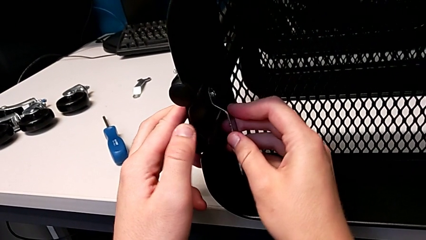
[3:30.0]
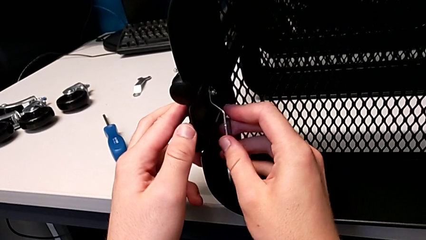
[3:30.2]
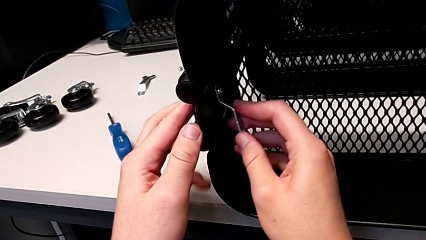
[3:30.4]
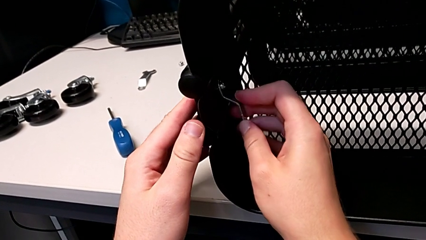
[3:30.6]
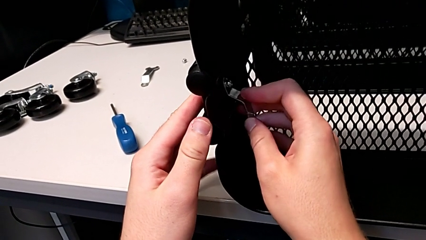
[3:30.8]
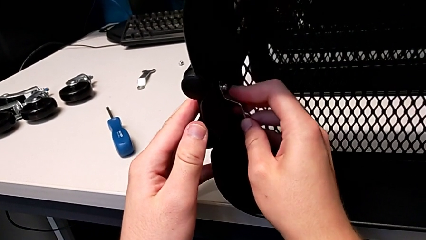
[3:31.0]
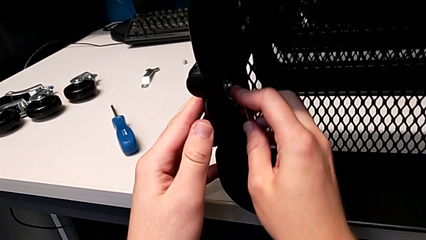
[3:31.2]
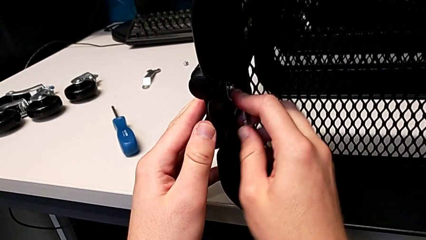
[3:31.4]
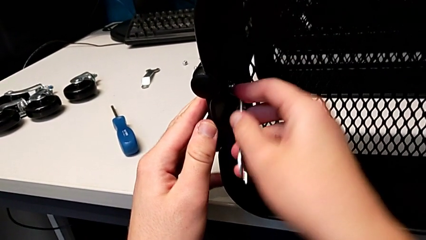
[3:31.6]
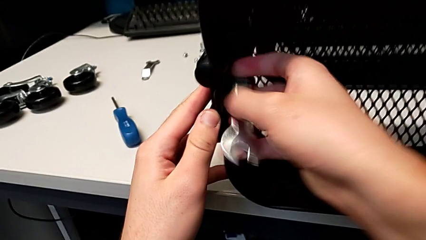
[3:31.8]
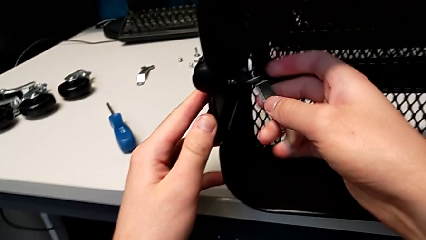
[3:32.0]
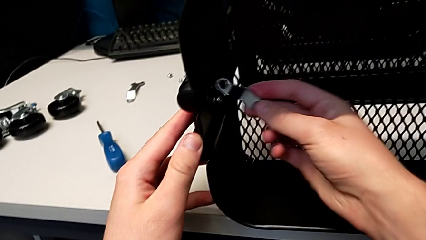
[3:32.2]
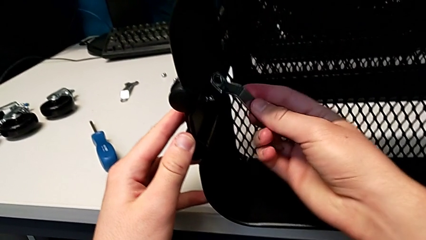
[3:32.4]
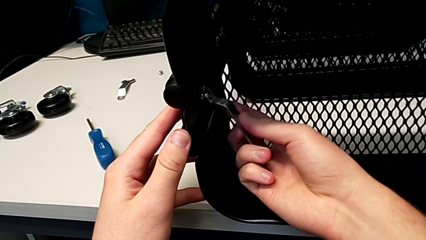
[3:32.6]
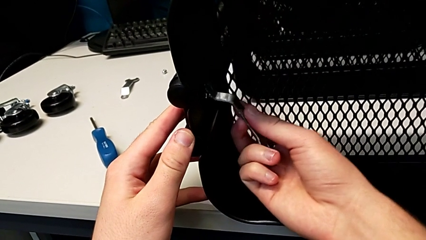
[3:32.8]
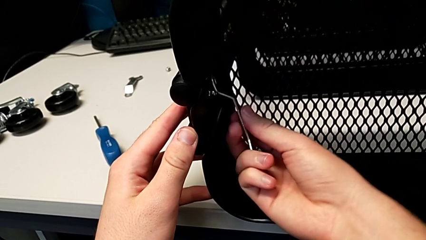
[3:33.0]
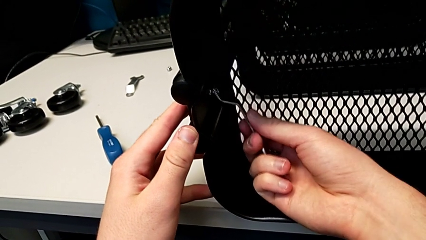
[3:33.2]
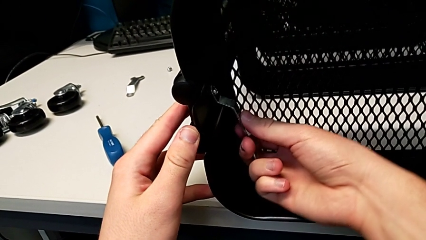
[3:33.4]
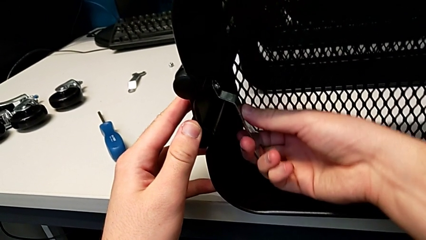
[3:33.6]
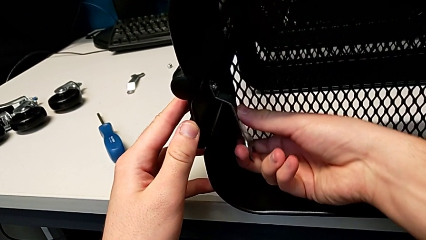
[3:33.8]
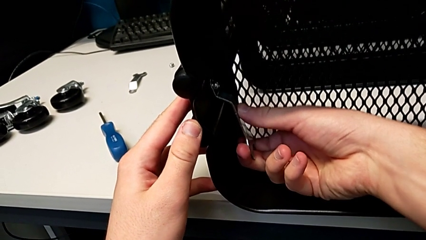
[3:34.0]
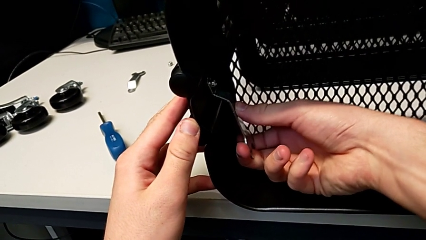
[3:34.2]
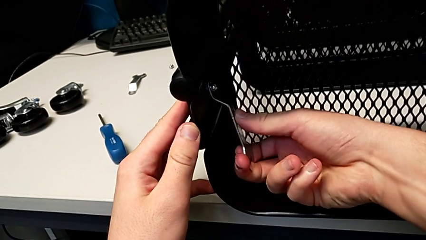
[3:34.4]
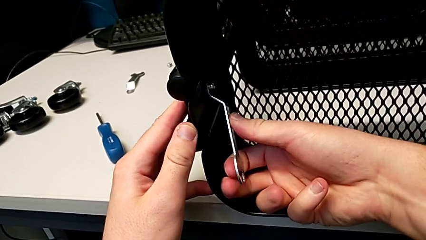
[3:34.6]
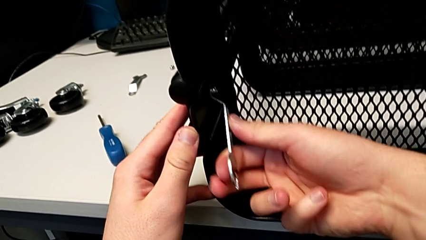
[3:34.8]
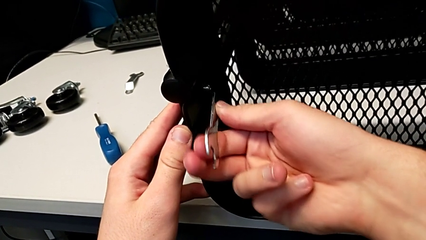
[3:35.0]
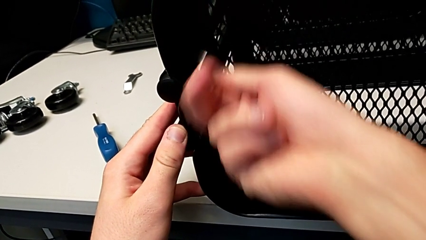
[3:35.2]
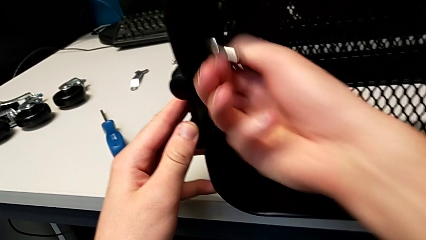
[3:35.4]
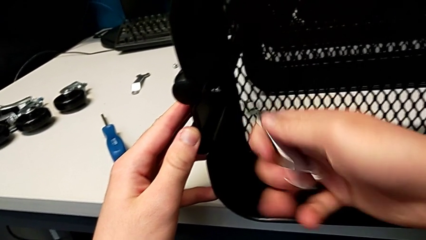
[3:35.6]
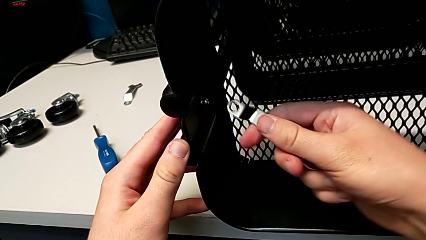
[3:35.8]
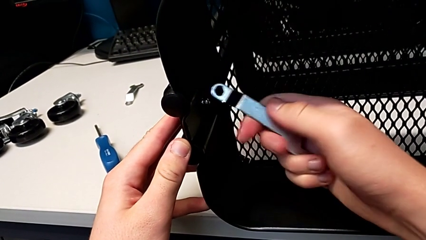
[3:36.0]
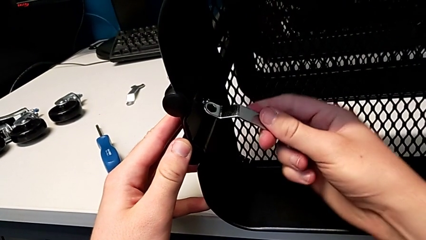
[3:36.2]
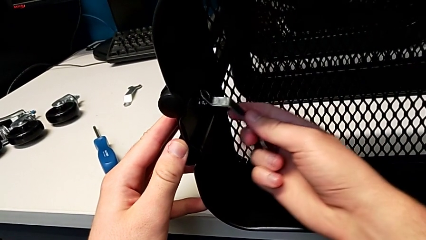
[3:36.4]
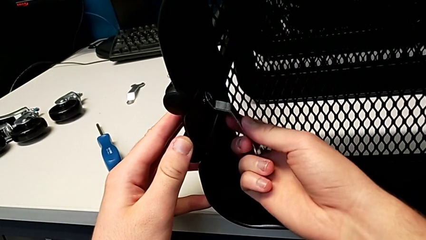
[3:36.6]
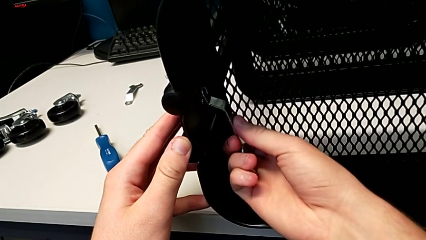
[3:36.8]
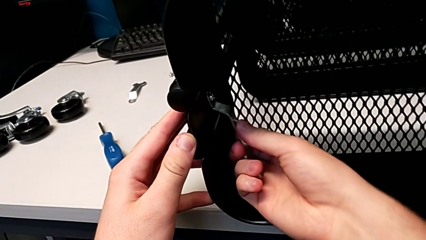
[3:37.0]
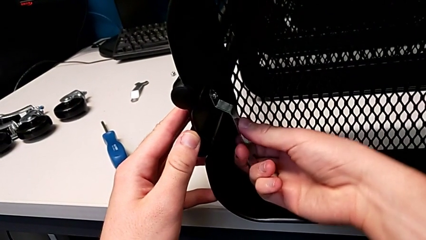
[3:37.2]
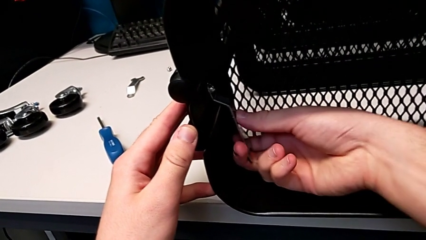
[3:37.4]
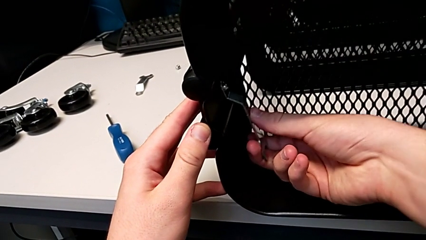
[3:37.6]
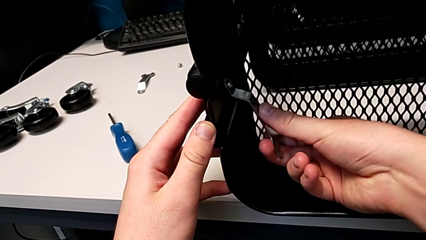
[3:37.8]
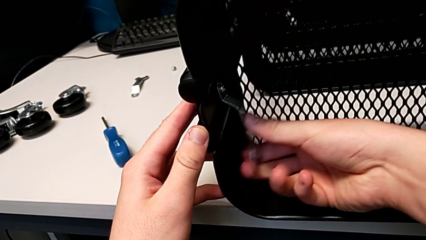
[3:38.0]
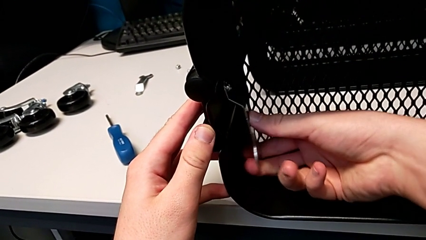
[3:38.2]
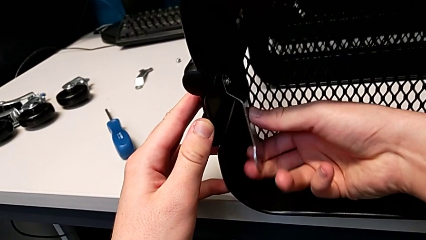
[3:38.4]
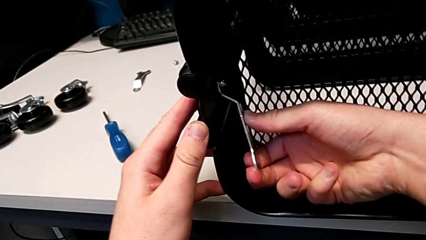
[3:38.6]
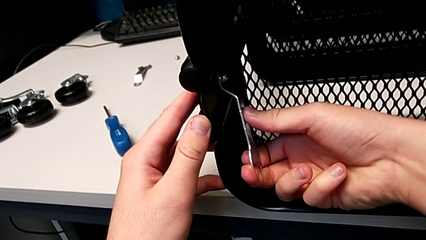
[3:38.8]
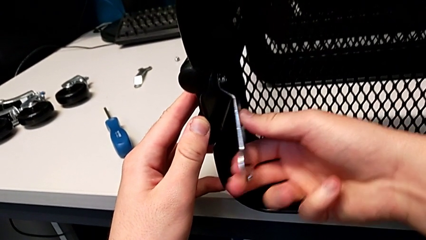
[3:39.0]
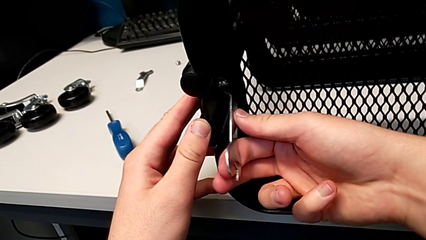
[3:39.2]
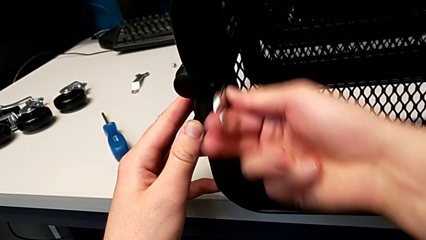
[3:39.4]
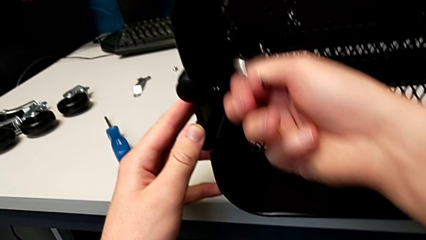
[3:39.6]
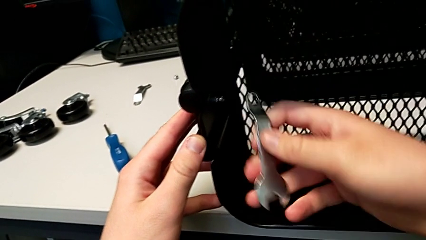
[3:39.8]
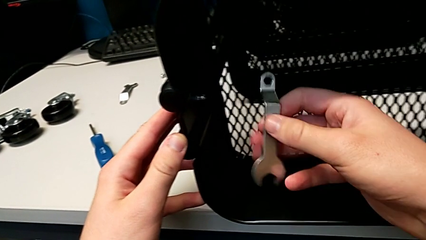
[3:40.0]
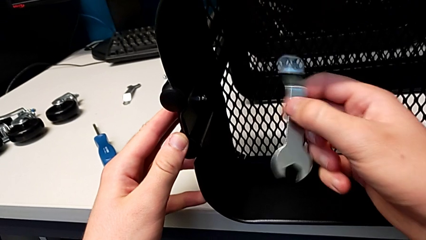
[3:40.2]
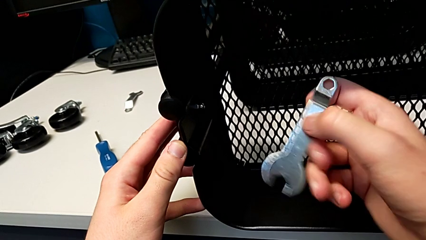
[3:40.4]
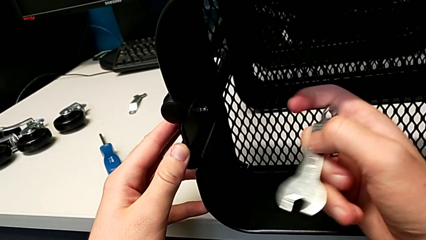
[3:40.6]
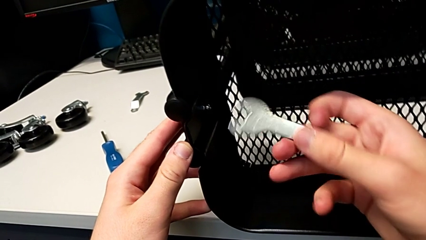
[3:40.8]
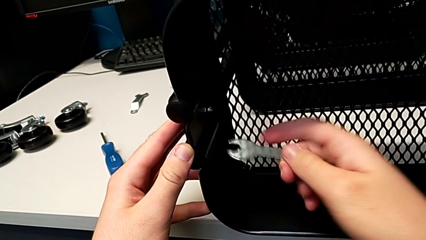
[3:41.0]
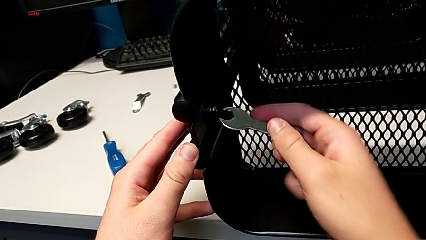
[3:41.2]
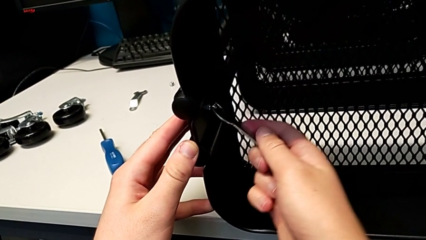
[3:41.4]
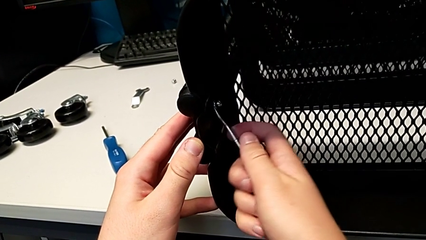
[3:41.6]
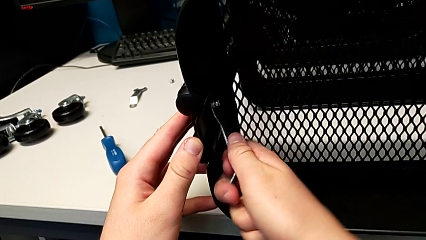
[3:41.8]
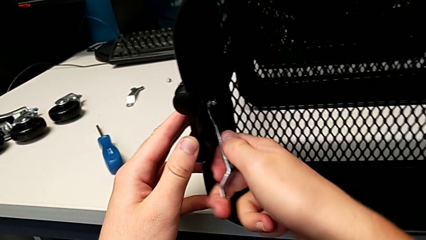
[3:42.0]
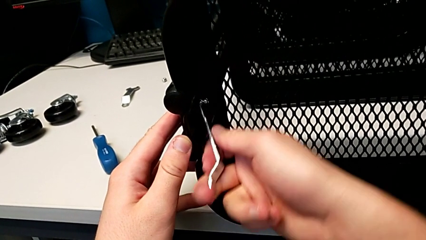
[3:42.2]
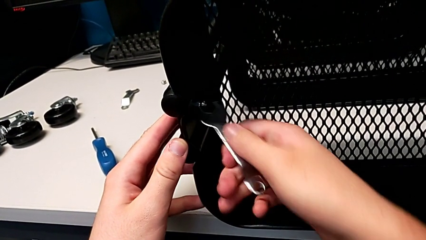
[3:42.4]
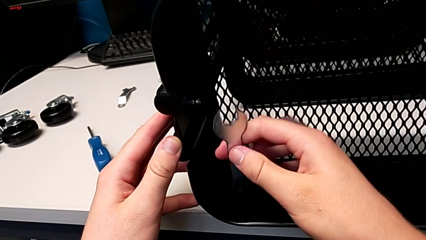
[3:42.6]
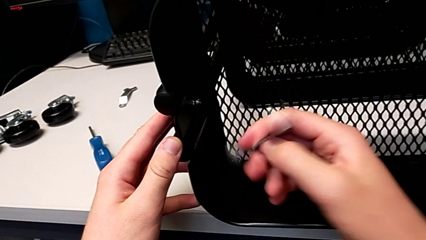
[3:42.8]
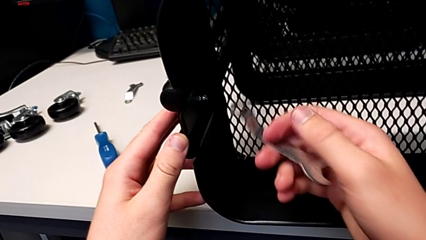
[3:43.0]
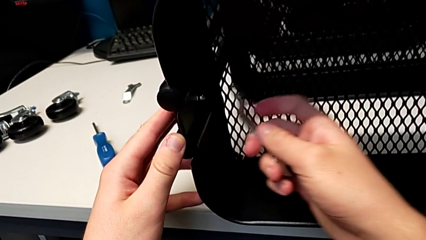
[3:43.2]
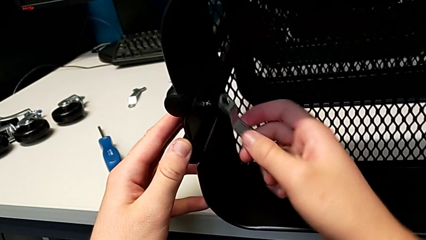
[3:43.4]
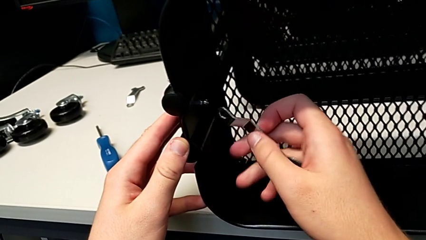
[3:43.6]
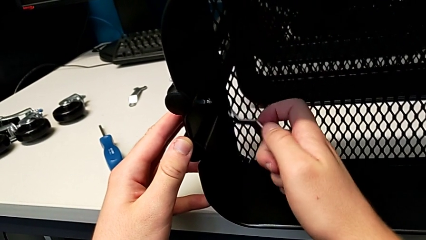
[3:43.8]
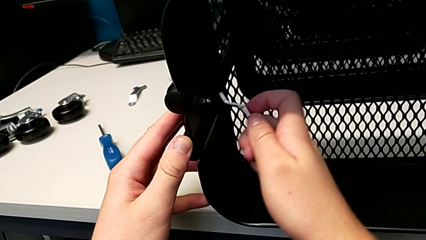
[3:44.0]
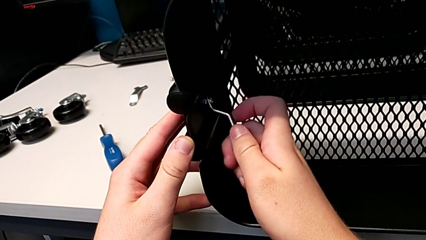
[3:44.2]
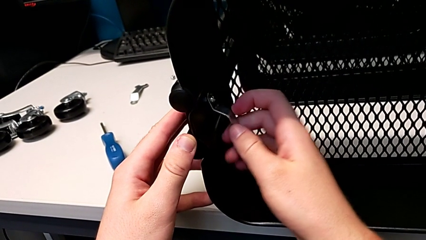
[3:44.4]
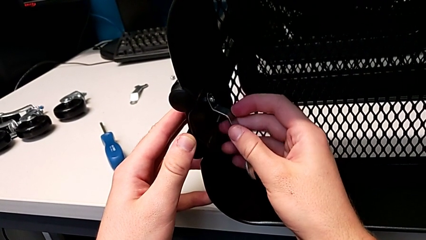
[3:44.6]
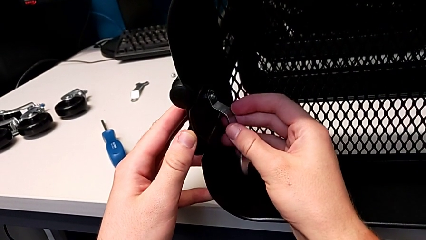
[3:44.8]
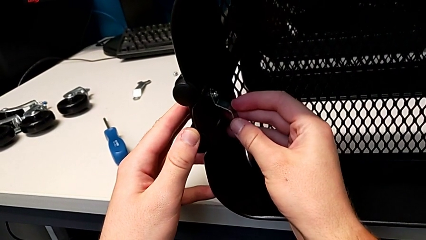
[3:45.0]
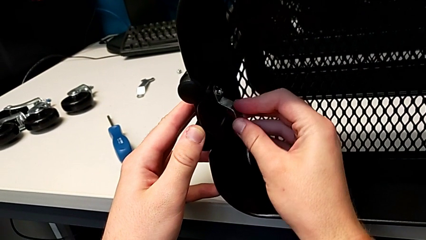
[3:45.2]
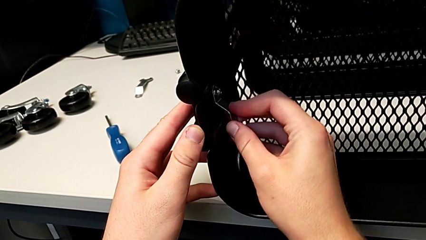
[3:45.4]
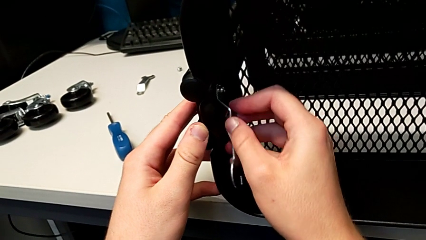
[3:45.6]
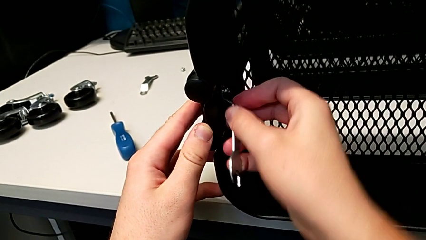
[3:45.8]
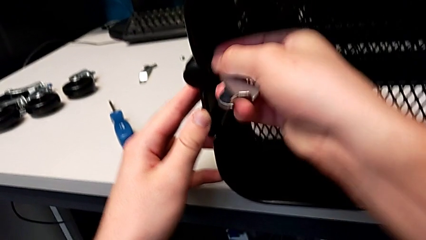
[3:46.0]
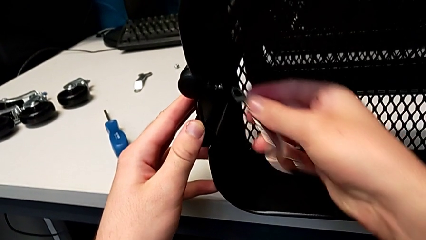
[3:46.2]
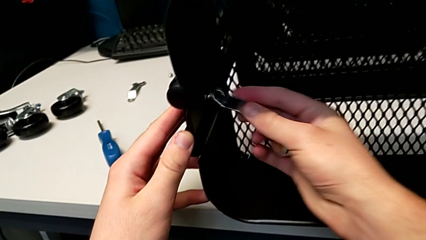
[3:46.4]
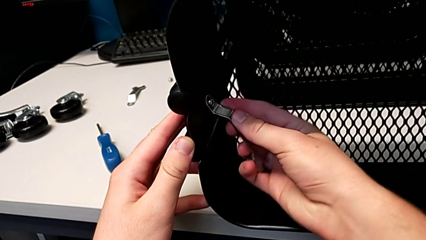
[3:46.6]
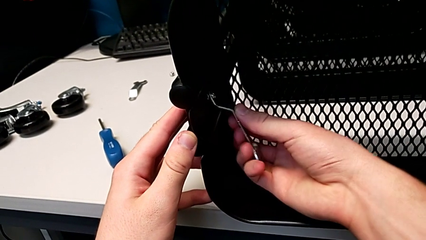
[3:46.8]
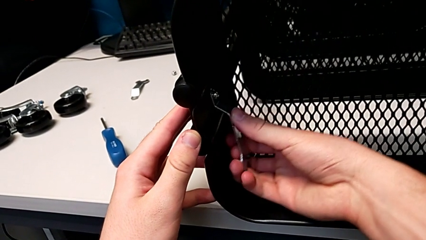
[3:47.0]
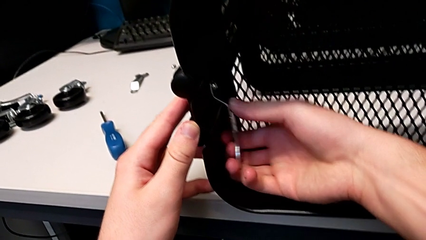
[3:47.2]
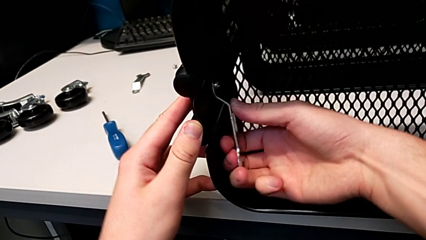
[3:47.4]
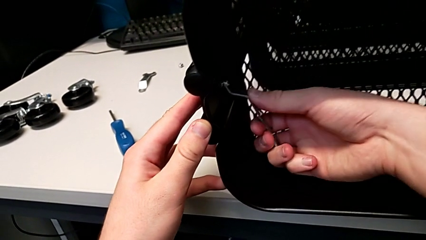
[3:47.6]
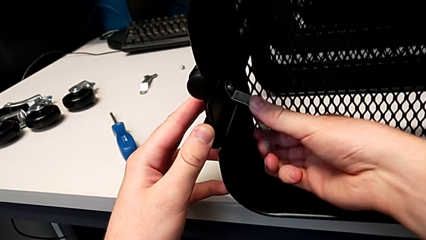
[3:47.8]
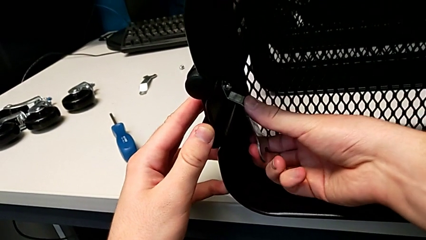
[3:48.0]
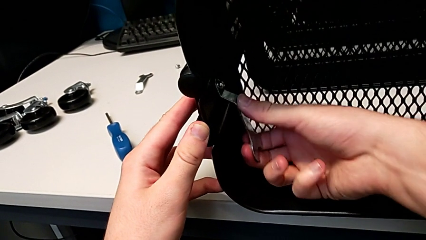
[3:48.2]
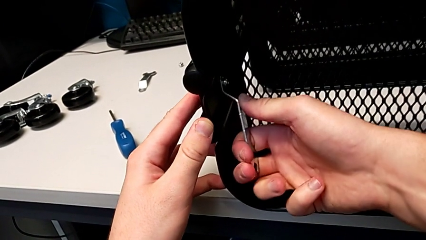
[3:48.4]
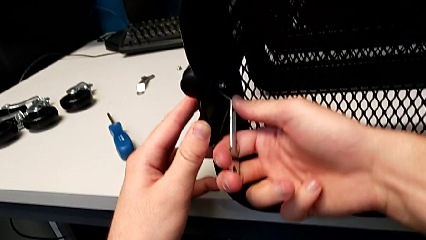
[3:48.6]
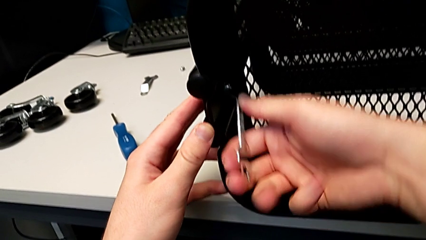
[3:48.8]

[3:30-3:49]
The camera wearer is unscrewing the left bracket of the top tray. They keep unscrewing the third hexagon cap nut.
